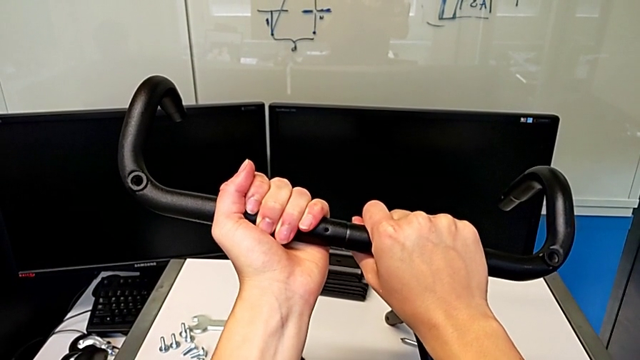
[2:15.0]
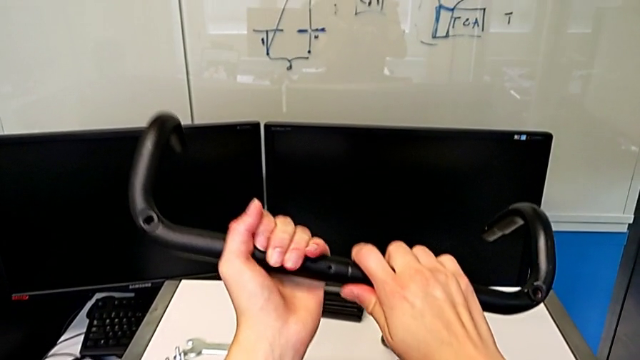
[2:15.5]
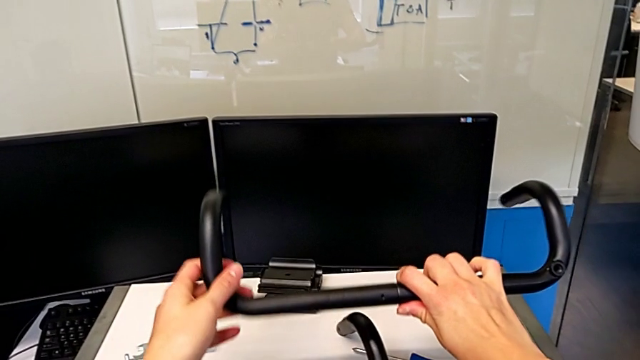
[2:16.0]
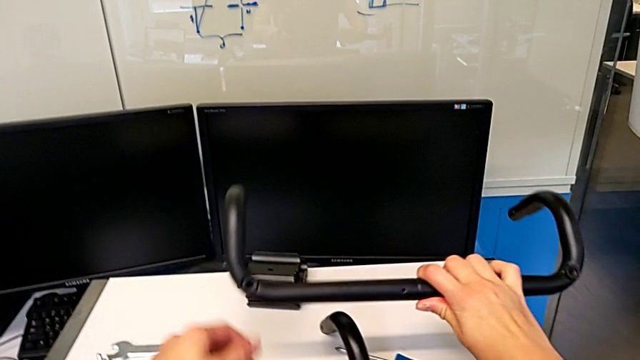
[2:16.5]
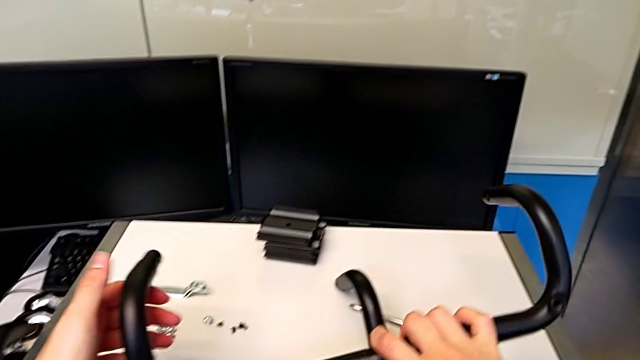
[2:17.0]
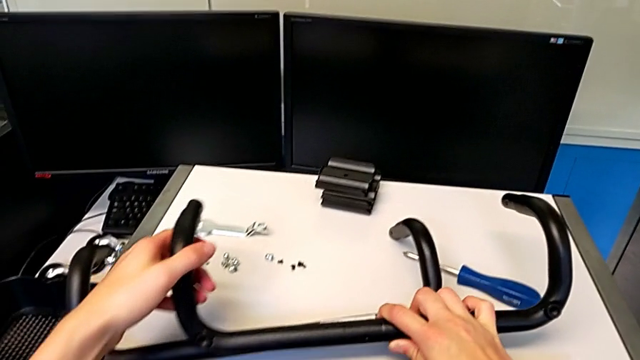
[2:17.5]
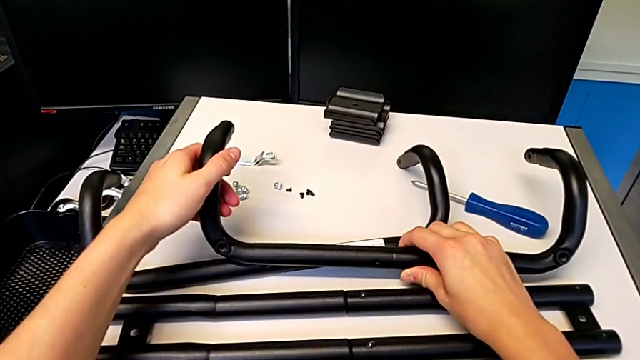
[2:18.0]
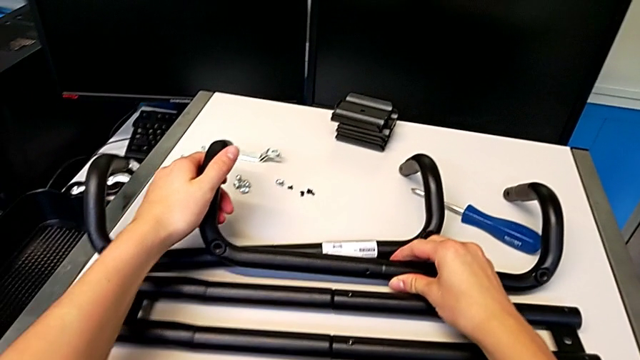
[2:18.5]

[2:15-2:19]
The camera wearer is assembling the second base frame. They place the leg.

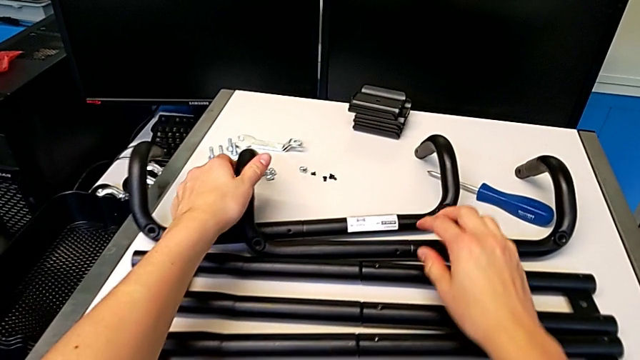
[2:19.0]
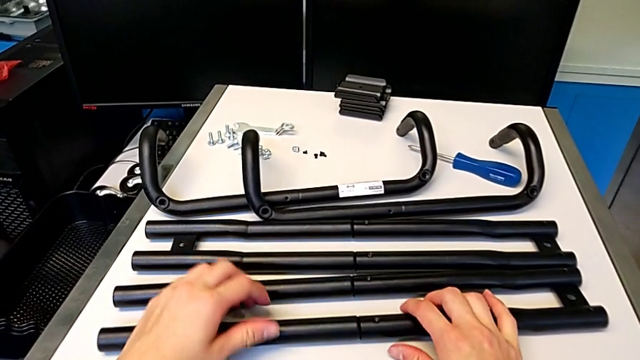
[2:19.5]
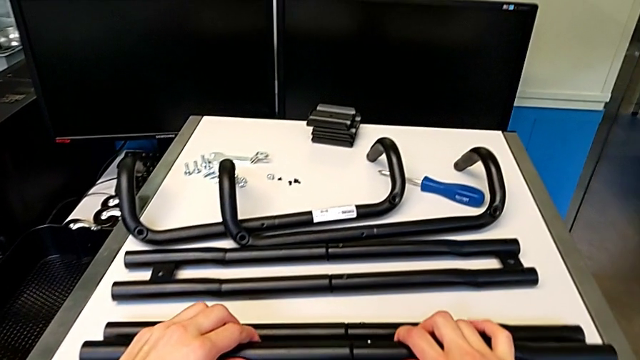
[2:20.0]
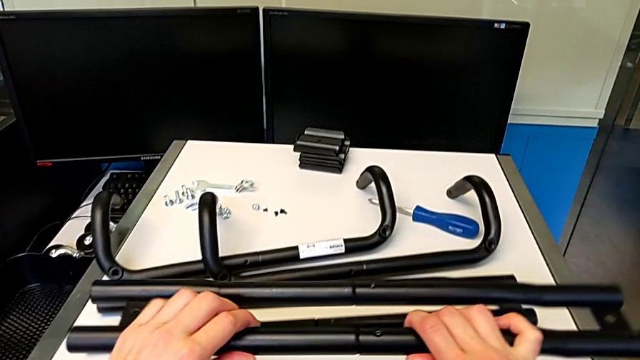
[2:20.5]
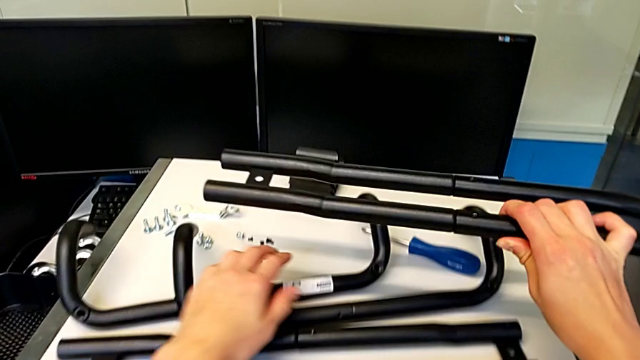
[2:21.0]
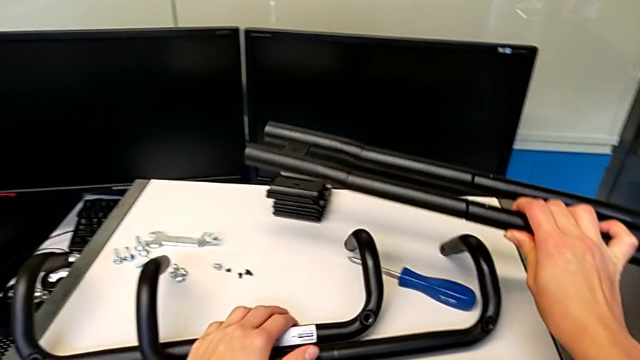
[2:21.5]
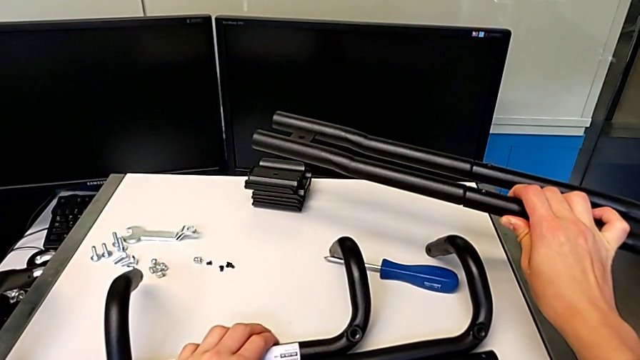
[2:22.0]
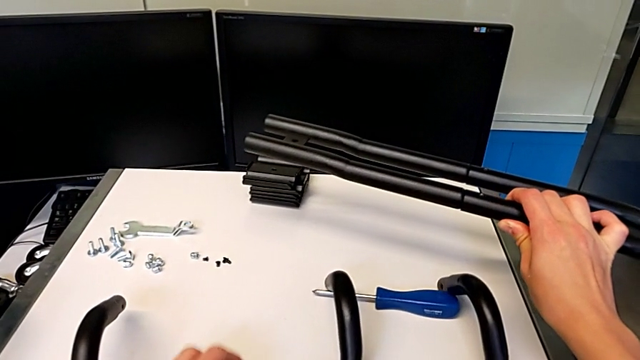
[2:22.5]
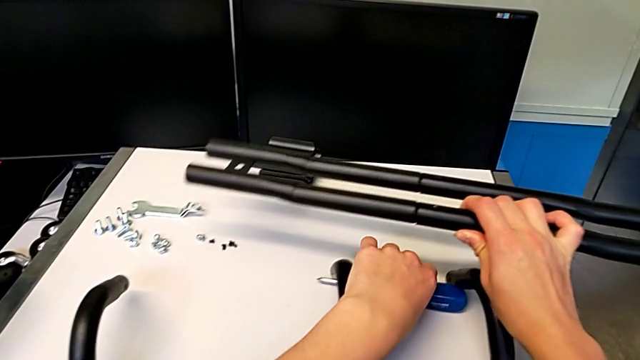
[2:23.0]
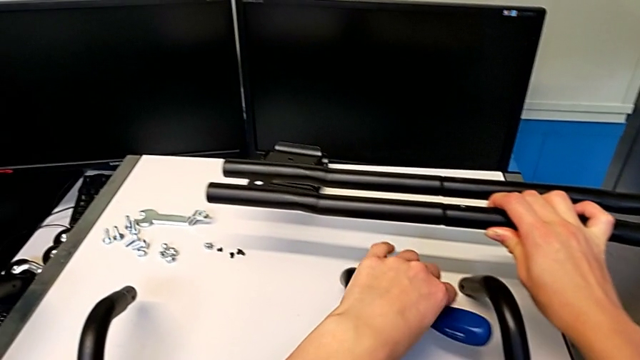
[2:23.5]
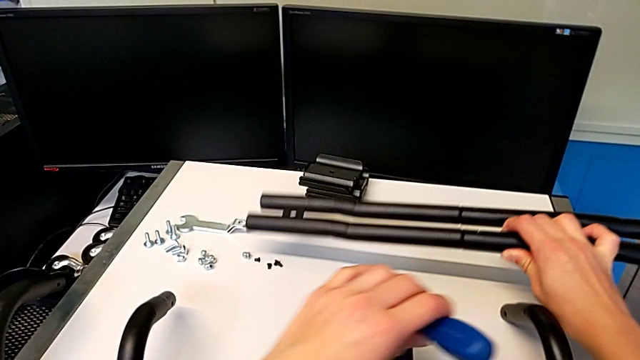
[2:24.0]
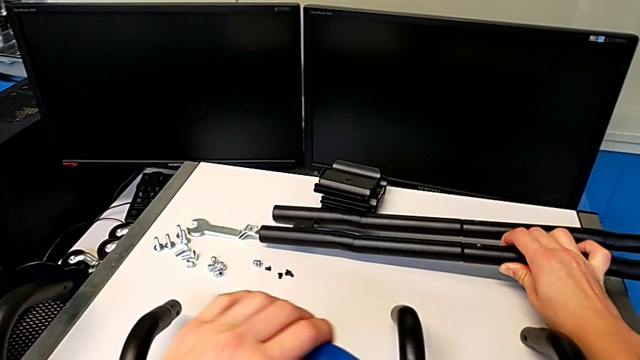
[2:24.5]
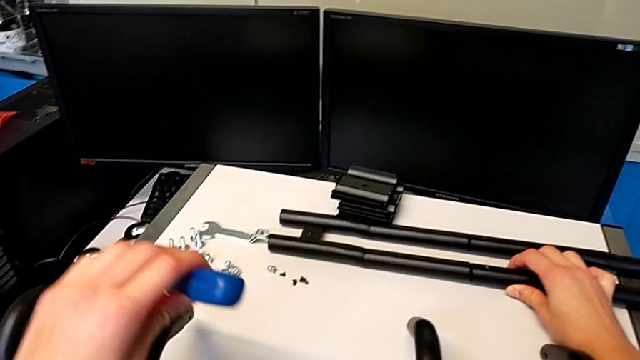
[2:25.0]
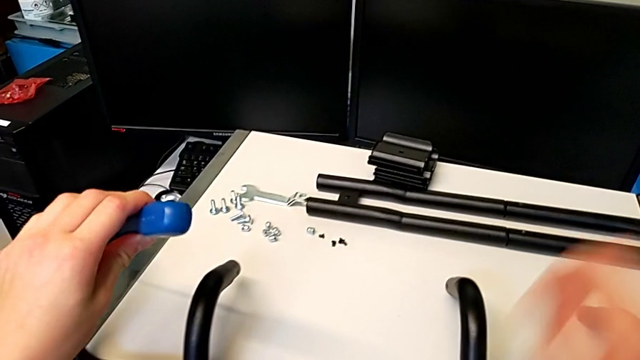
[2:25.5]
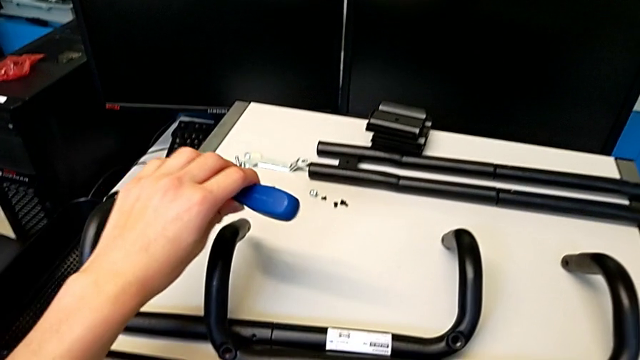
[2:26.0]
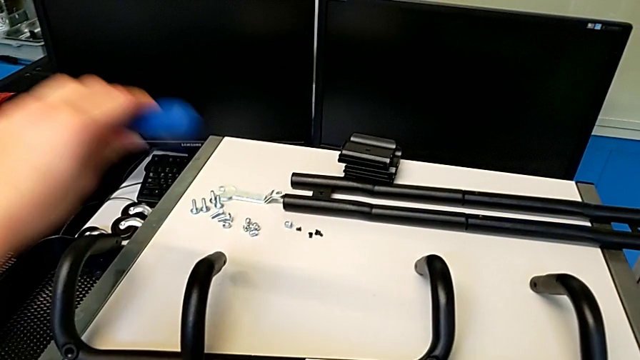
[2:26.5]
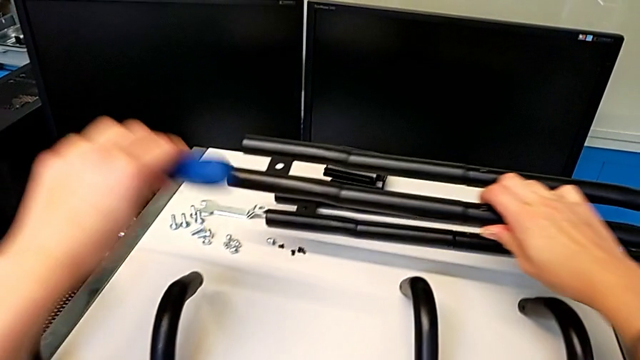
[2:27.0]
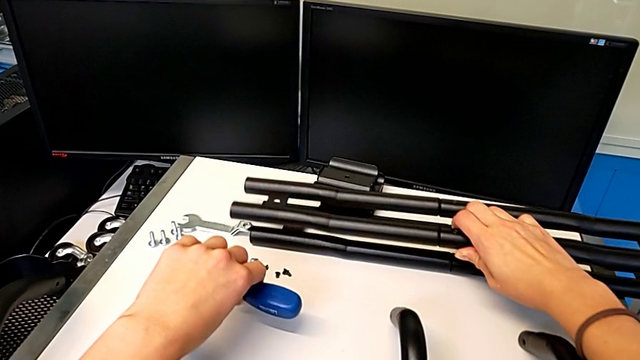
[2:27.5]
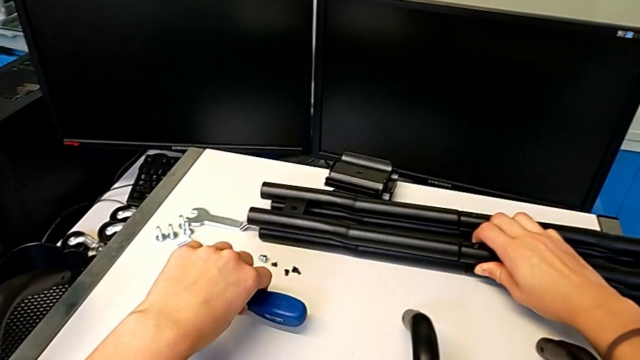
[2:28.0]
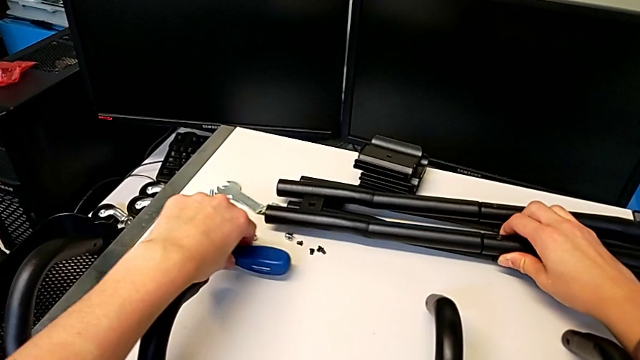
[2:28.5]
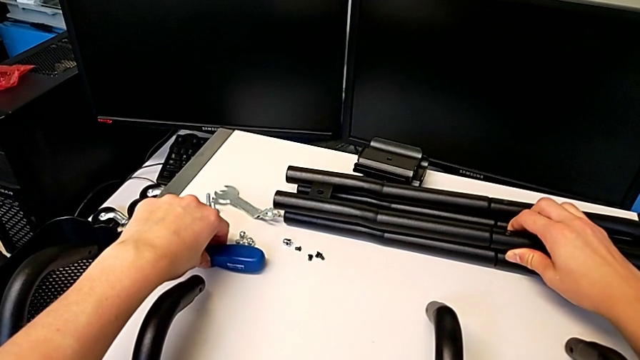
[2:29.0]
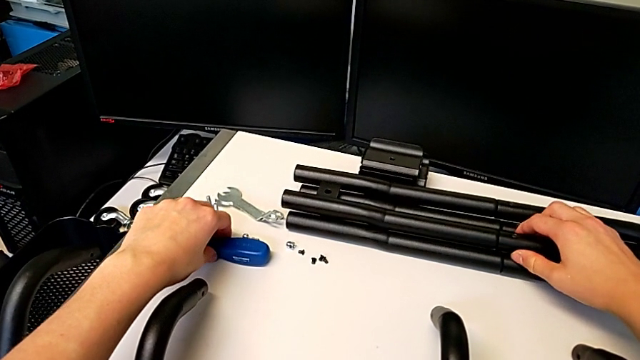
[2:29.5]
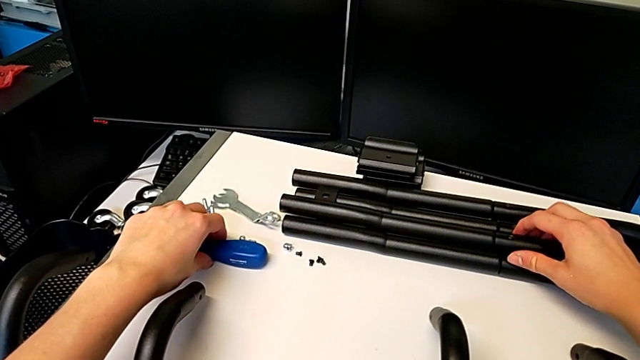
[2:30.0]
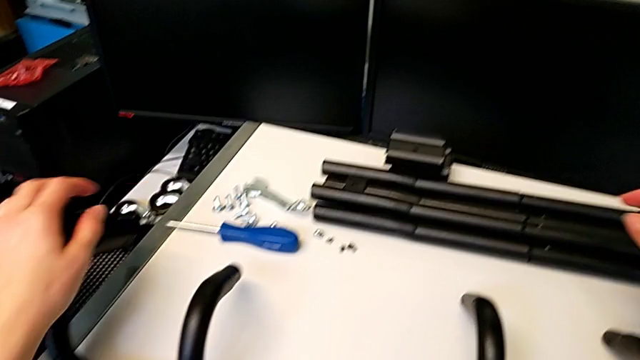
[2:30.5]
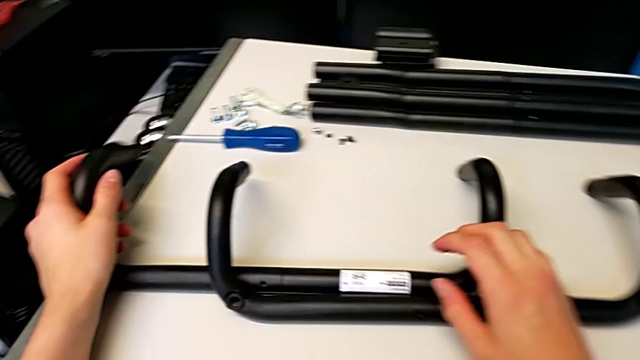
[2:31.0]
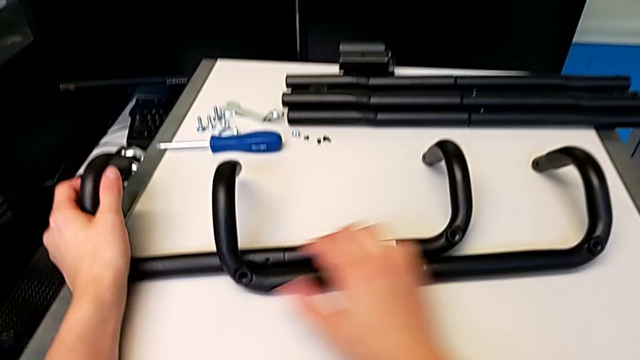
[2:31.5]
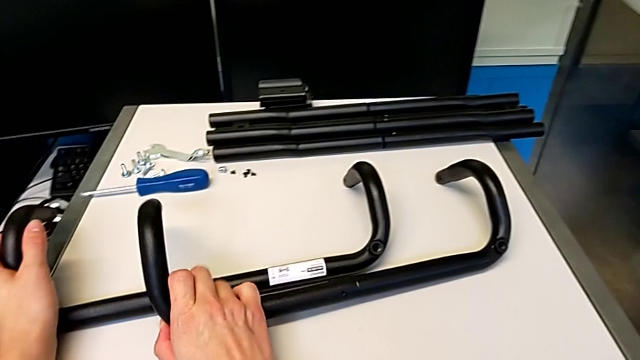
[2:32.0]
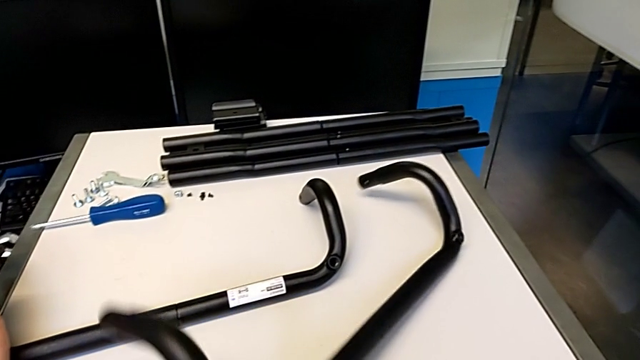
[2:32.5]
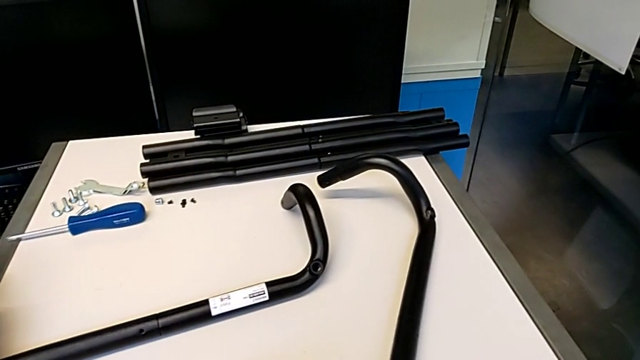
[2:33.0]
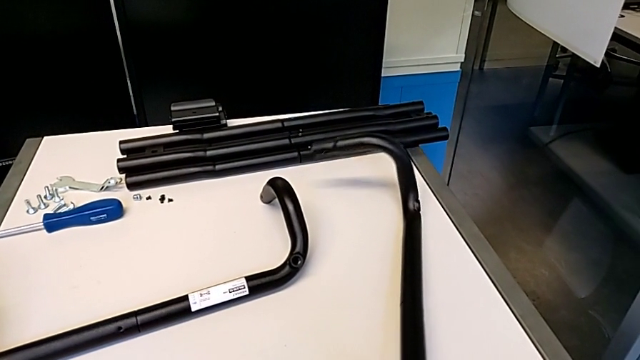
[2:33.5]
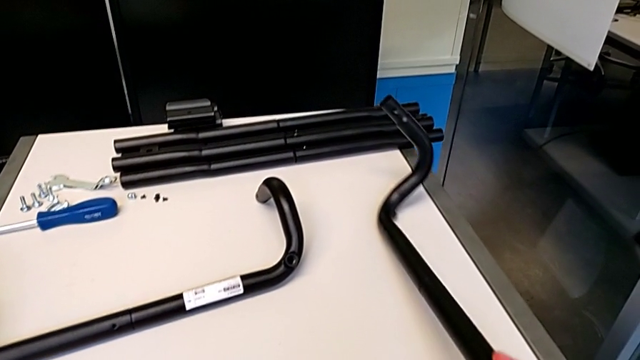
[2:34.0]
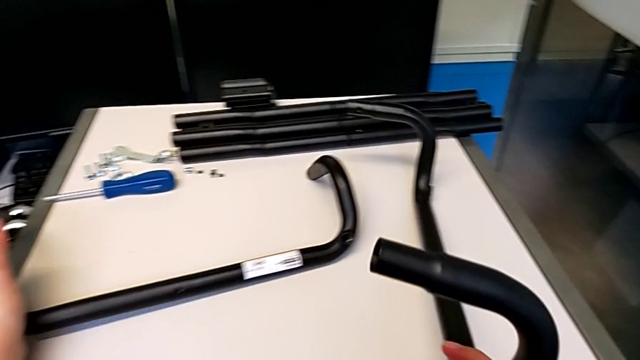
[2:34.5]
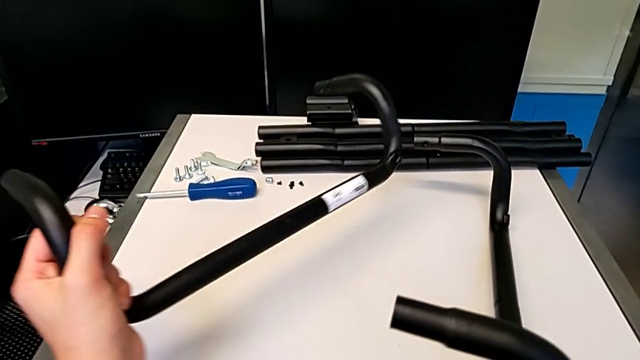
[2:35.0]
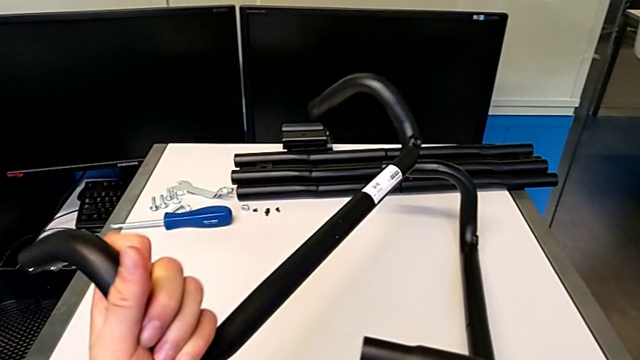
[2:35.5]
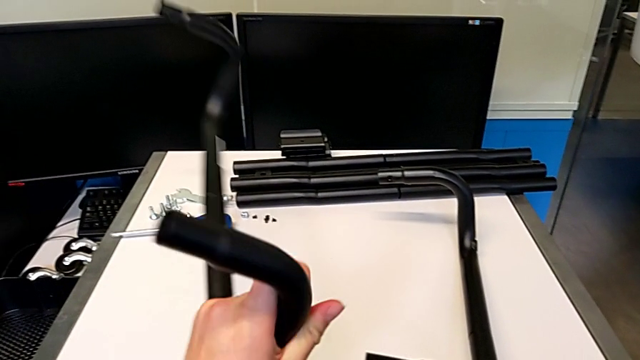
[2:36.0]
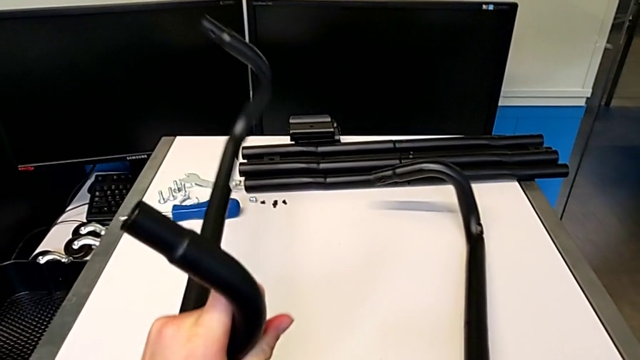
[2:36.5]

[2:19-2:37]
The camera wearer is assembling the first side bars and the base frames. They lift the leg, pull it, grab the screwdriver, place the leg, lift it, place it, place the screwdriver, grab the leg, lift it, grab the leg and lift it.
